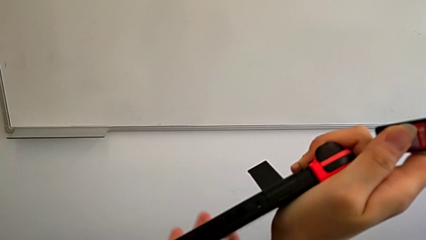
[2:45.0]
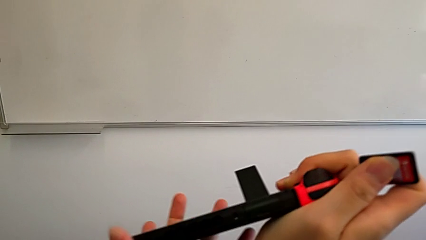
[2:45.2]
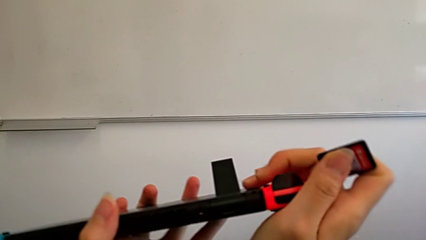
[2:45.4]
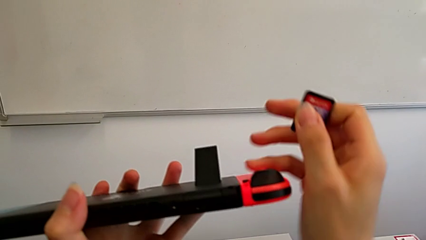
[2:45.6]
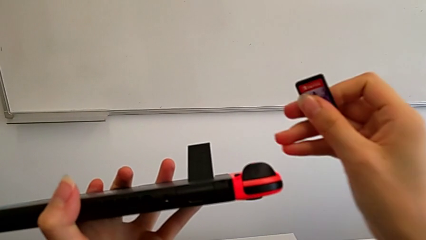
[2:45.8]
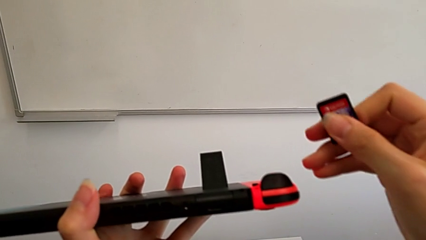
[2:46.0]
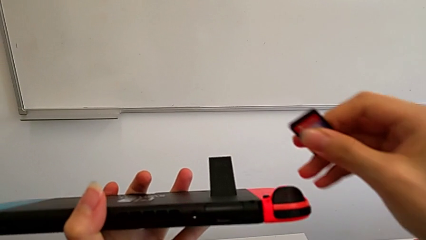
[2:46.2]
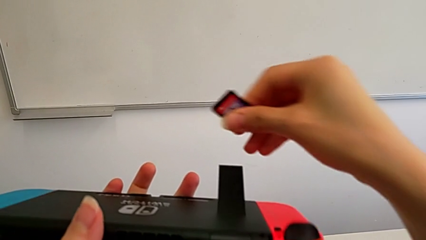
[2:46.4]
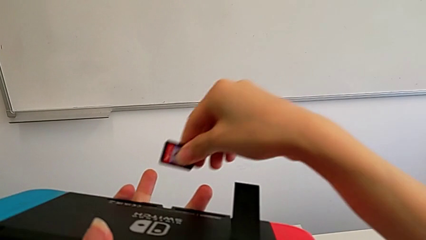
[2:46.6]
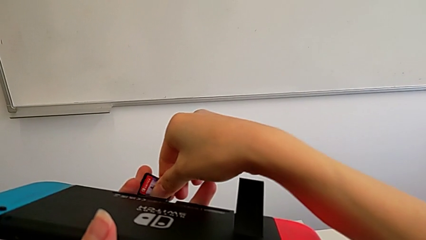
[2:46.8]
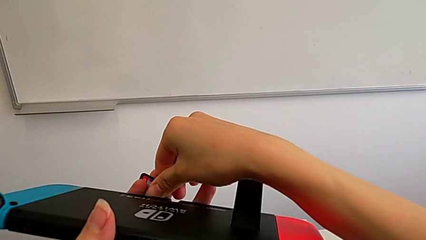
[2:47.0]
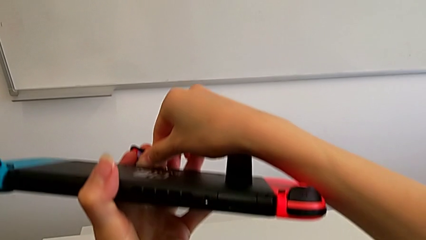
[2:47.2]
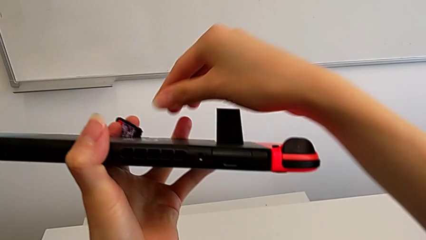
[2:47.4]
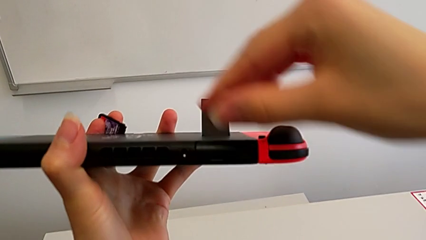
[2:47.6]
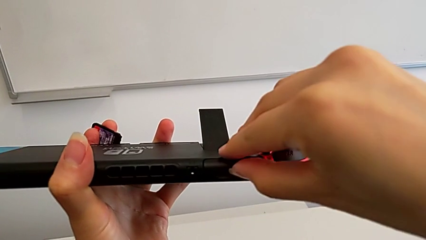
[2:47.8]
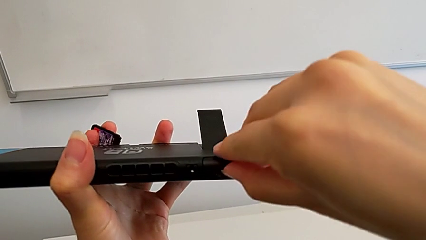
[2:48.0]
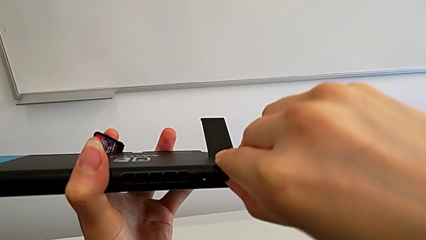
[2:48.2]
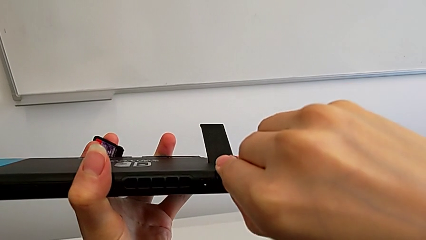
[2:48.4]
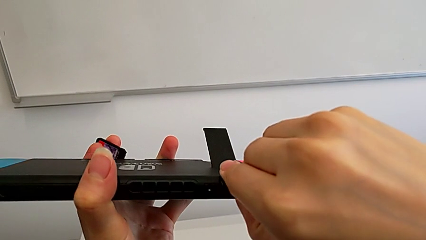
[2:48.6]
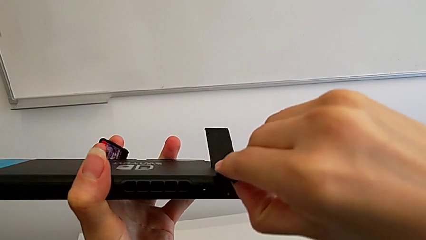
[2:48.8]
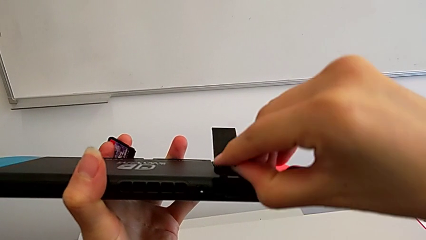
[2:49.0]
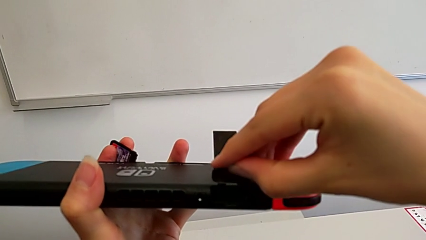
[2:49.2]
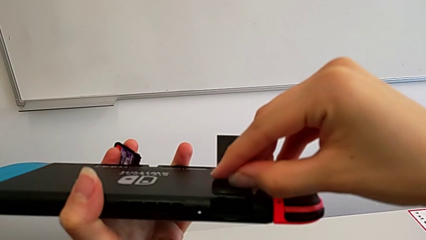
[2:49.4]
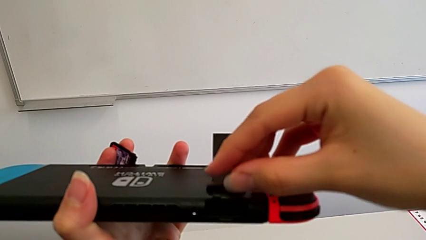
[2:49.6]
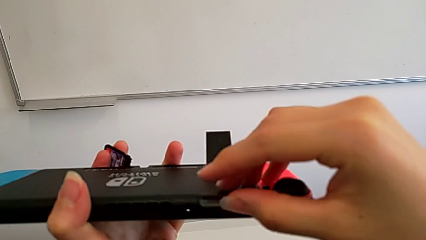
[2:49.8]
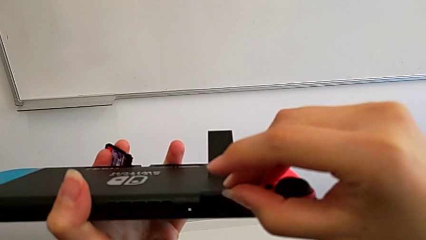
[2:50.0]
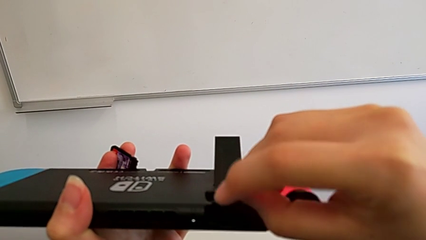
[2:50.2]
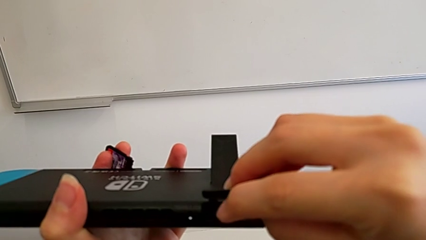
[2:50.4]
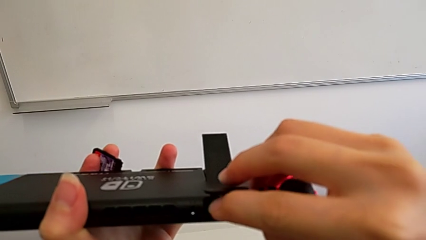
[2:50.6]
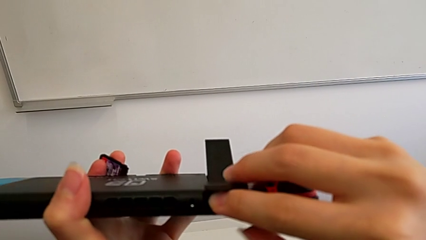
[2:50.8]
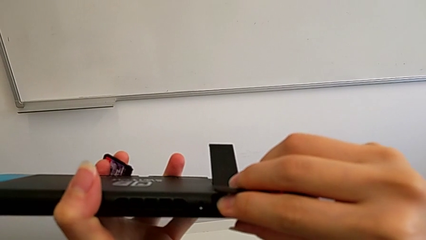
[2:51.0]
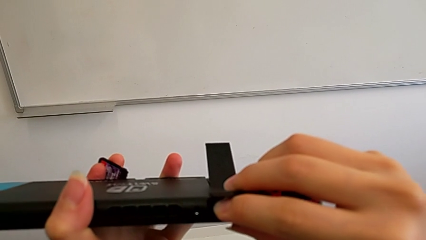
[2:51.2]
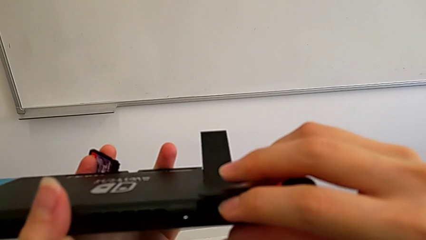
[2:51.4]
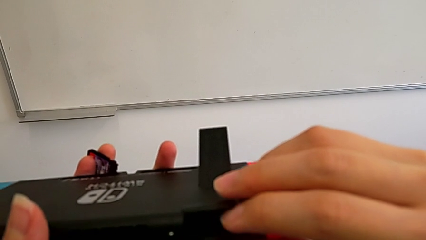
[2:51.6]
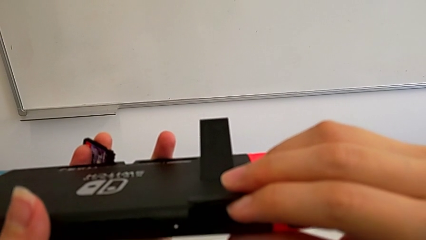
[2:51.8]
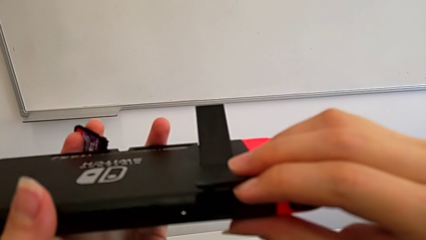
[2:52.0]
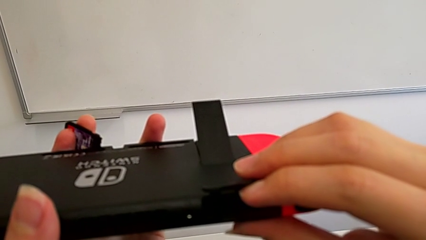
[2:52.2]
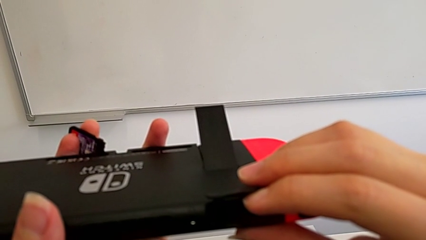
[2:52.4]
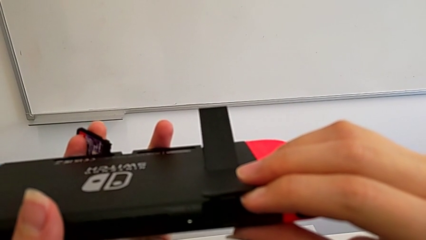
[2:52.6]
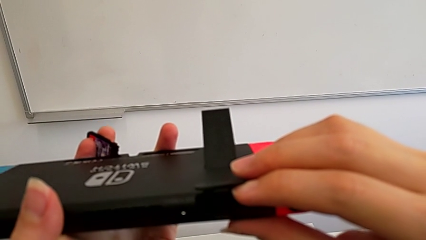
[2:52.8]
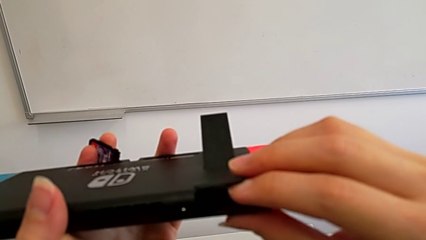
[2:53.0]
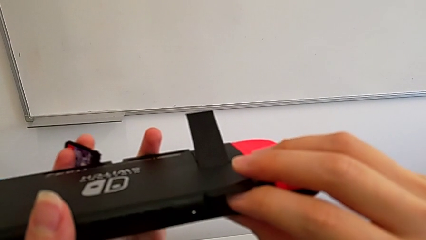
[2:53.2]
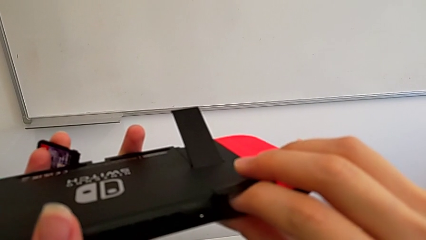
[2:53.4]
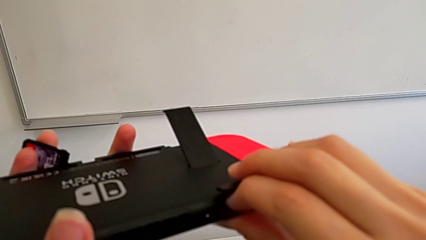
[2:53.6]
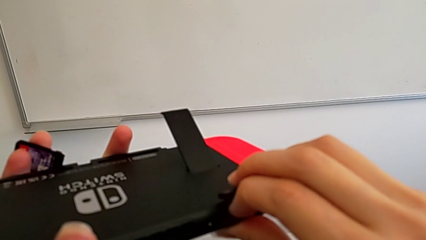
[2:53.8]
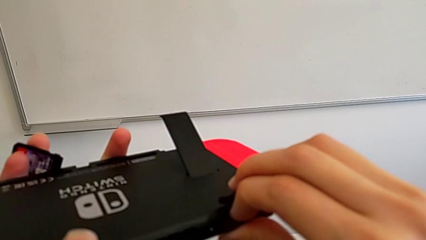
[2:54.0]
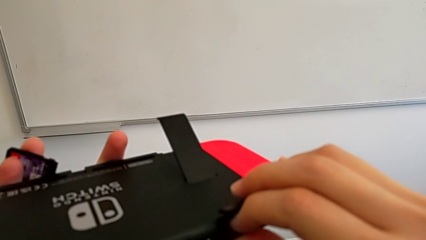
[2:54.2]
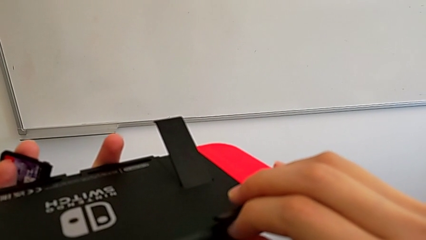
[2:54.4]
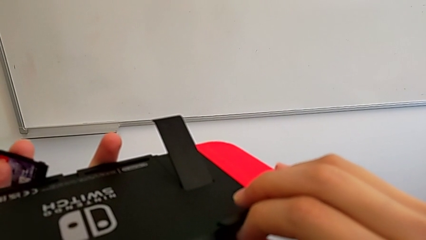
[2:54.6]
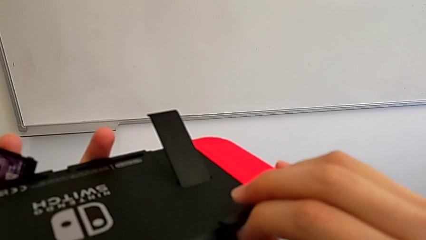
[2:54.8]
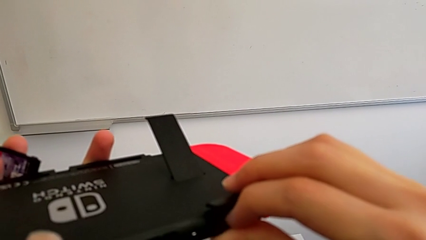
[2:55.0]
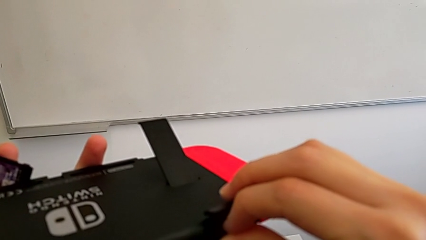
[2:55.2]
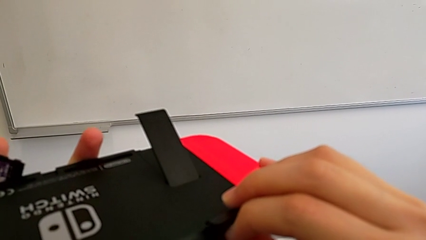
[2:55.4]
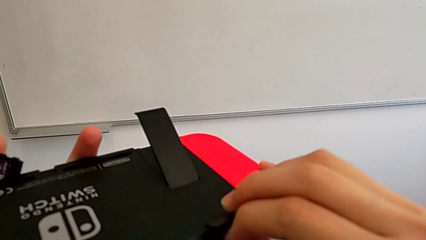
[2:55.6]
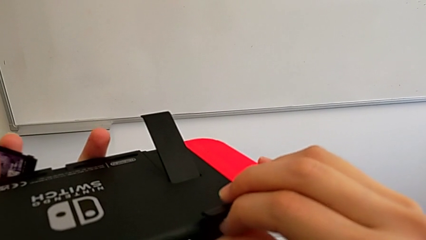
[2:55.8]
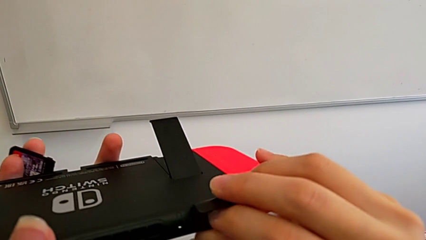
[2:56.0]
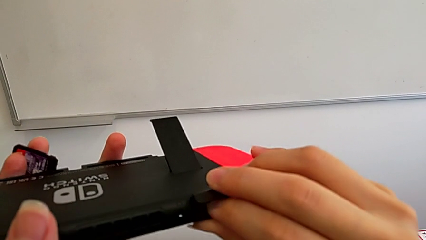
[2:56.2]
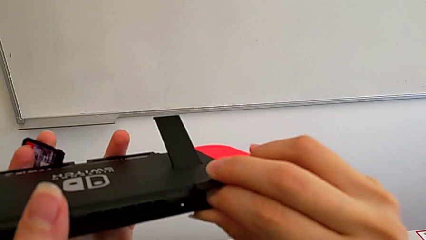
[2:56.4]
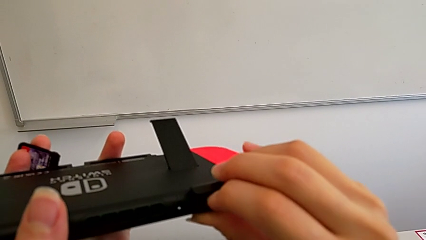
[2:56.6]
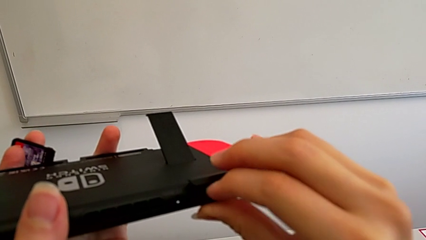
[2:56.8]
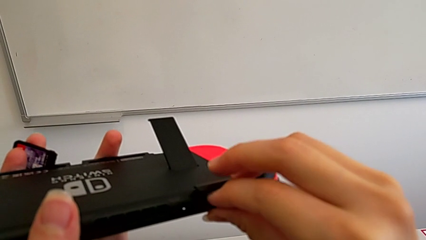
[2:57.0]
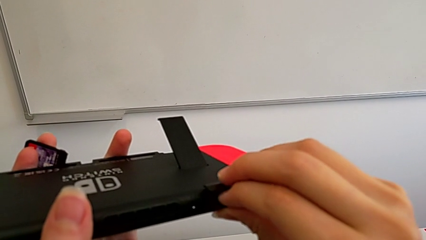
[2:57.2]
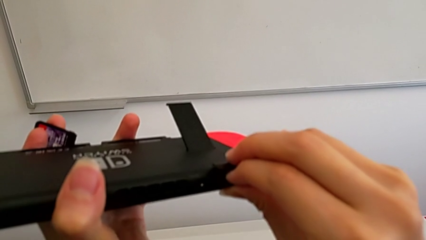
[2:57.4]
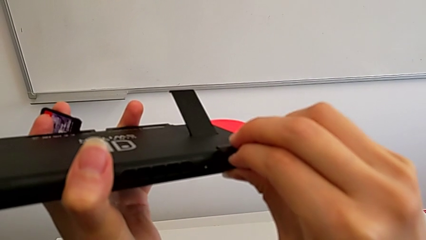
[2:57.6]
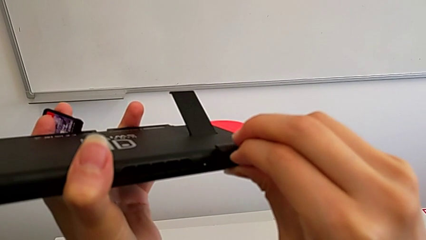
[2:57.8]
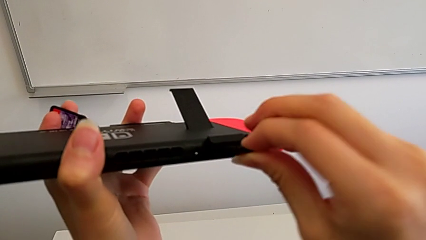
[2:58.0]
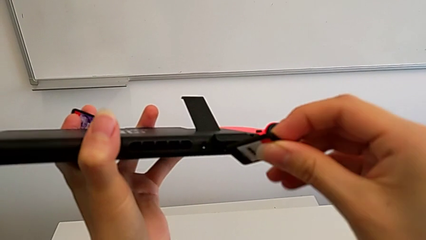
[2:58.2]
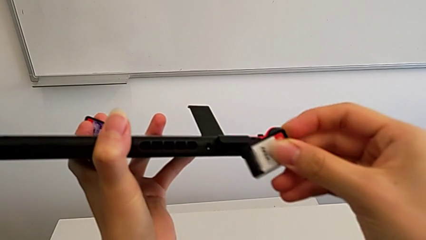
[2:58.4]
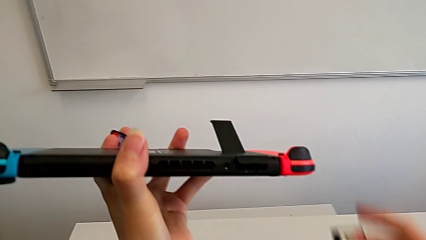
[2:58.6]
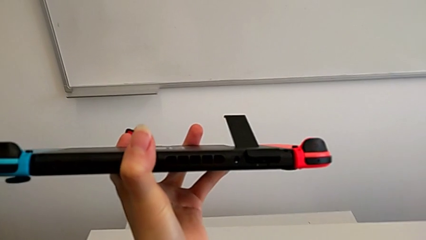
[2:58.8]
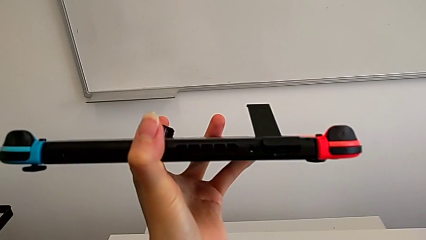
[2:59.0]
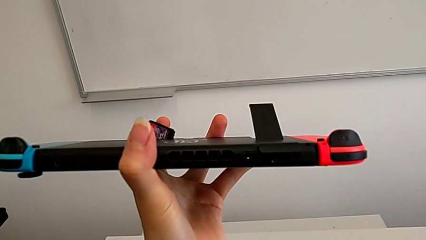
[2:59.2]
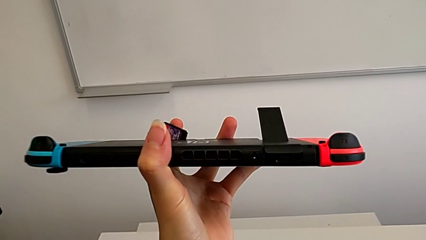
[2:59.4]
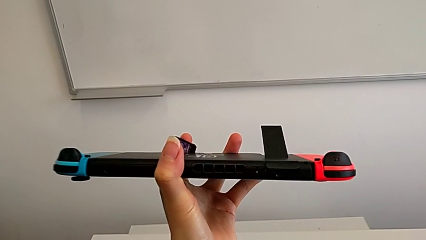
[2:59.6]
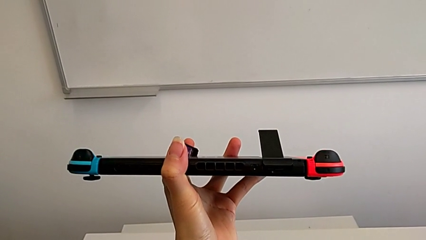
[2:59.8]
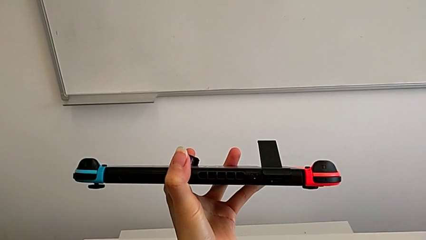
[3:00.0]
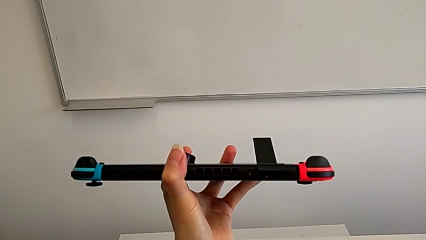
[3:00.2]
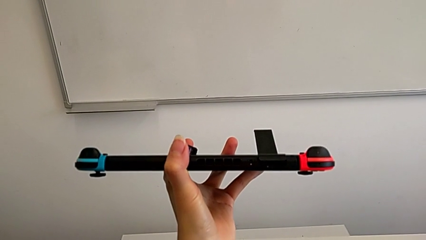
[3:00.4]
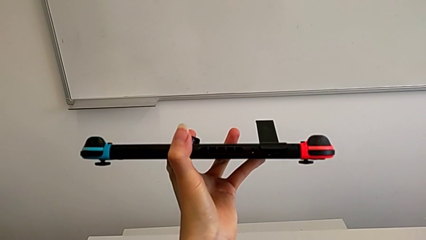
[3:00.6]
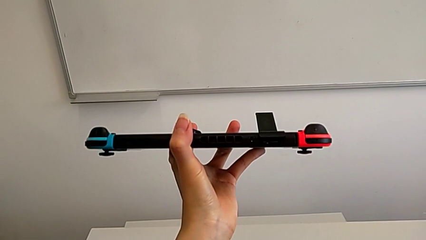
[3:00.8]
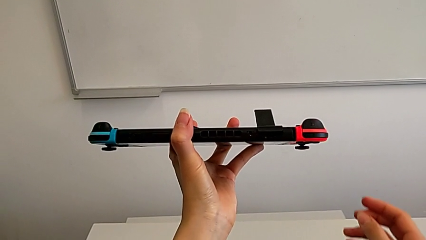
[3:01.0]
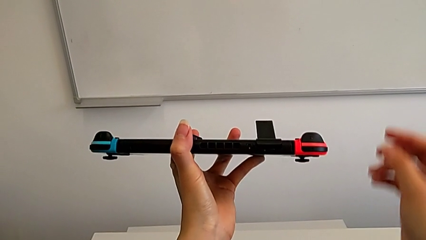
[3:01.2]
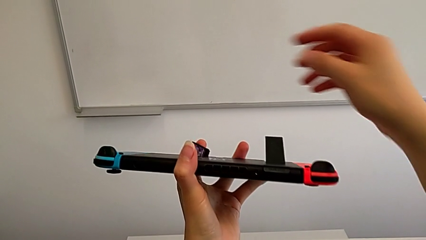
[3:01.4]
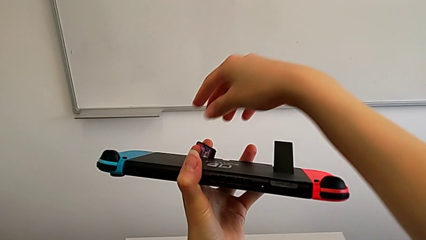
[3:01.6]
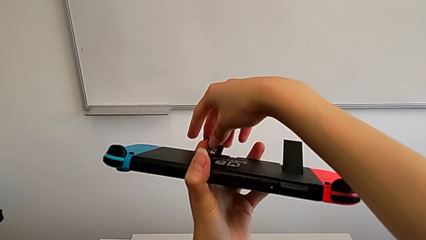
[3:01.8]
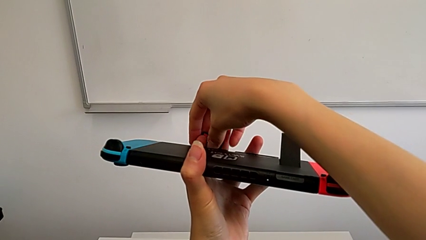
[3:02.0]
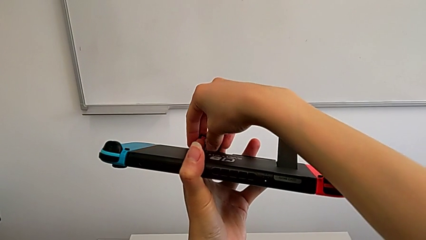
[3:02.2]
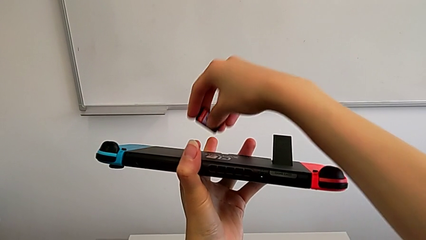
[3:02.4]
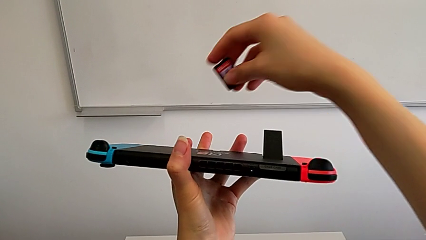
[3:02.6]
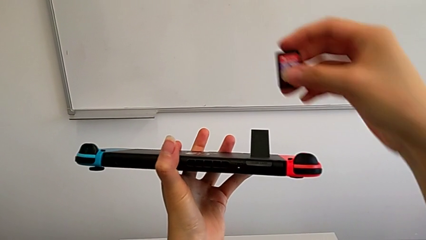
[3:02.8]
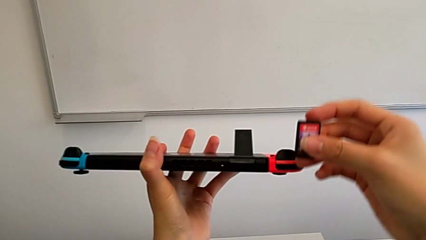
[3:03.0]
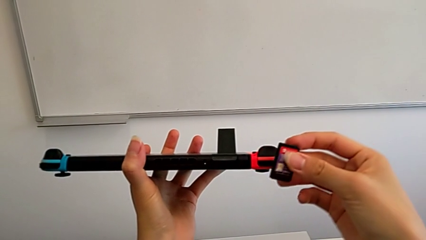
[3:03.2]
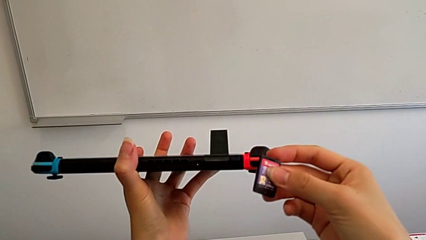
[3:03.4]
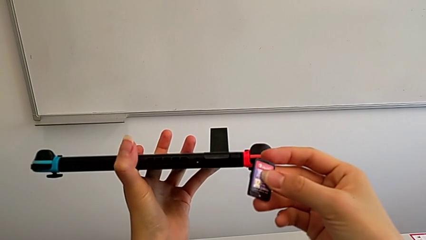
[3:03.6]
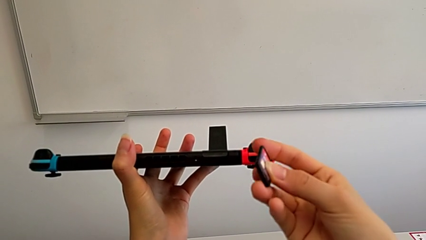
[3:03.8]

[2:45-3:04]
The camera wearer is exchanging a game card for the Nintendo Switch. They open the game card, inspect the Nintendo Switch, withdraw the game card and grab it.
